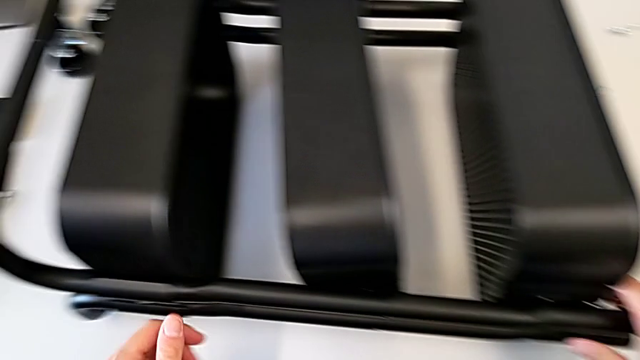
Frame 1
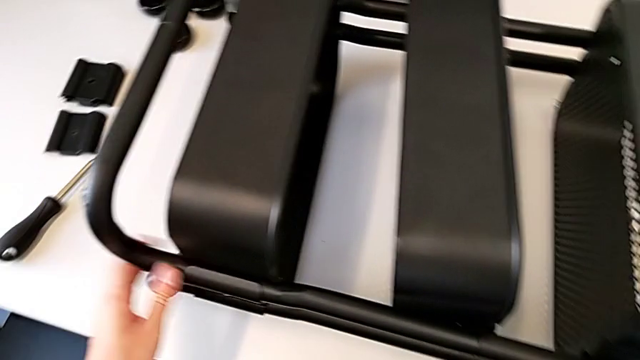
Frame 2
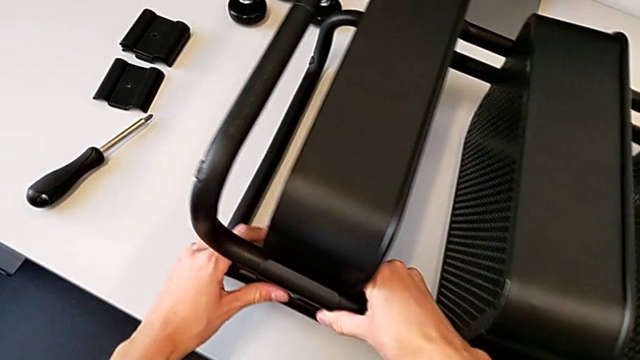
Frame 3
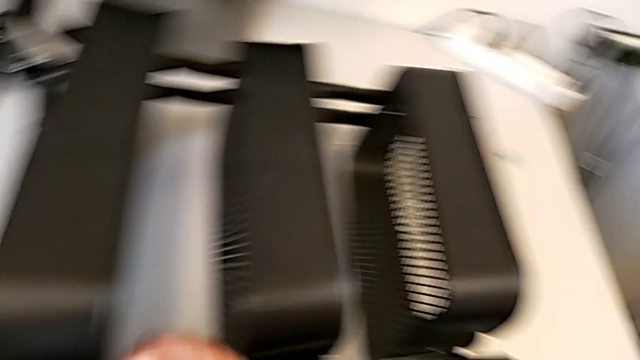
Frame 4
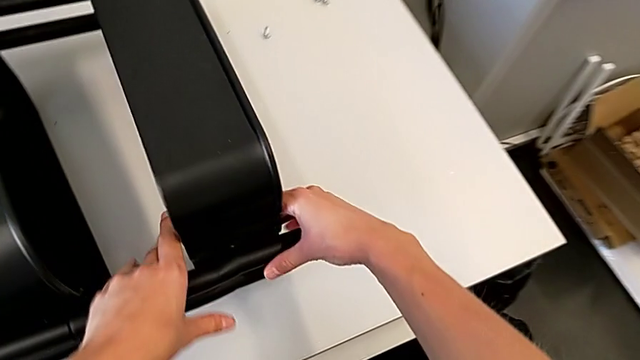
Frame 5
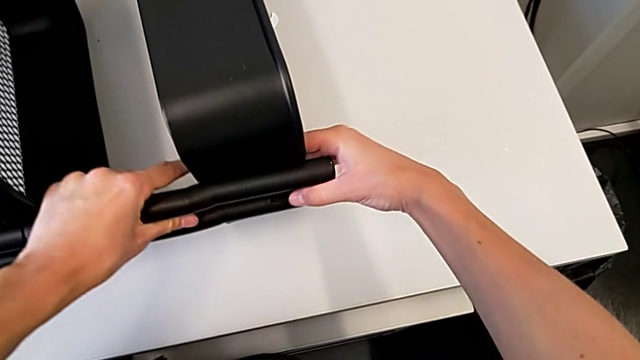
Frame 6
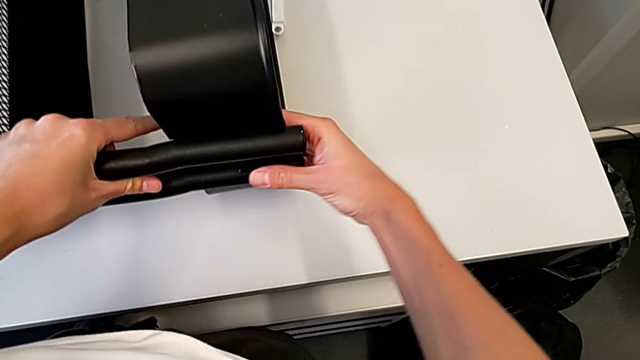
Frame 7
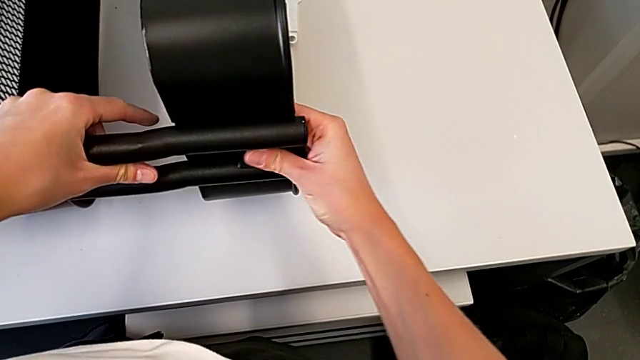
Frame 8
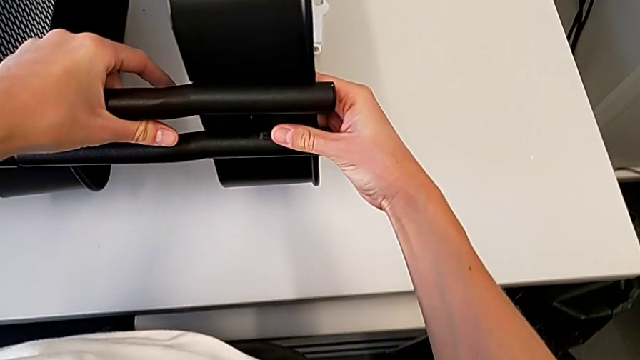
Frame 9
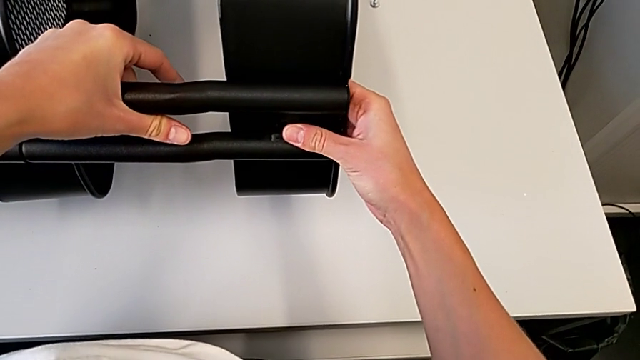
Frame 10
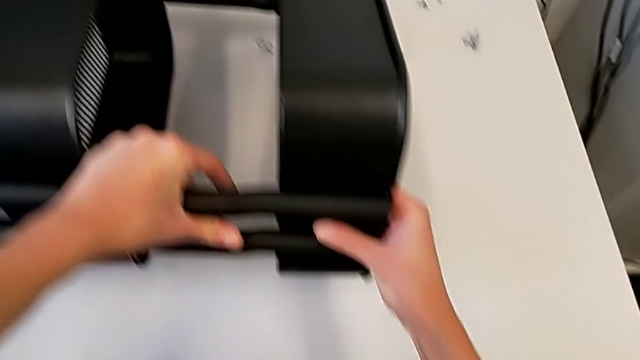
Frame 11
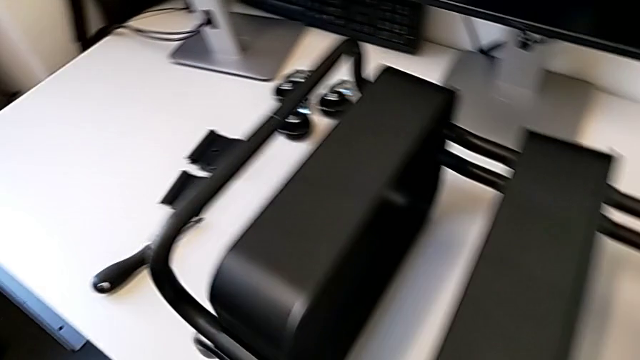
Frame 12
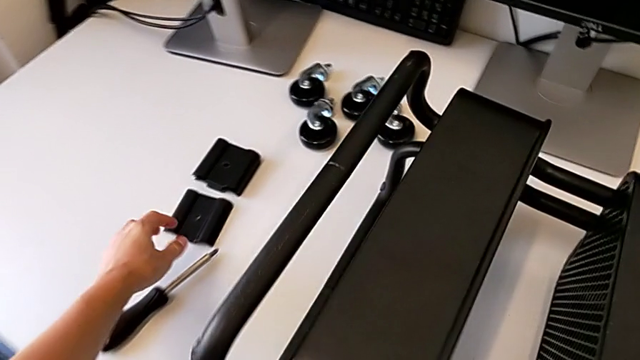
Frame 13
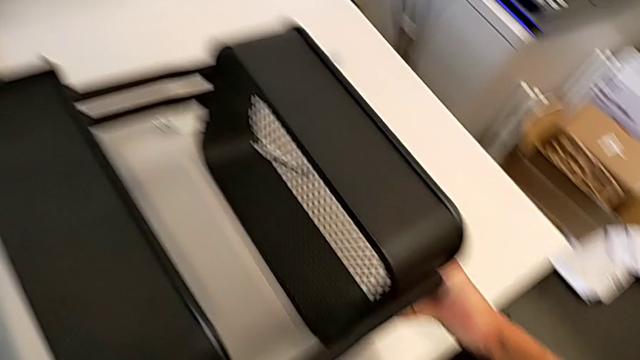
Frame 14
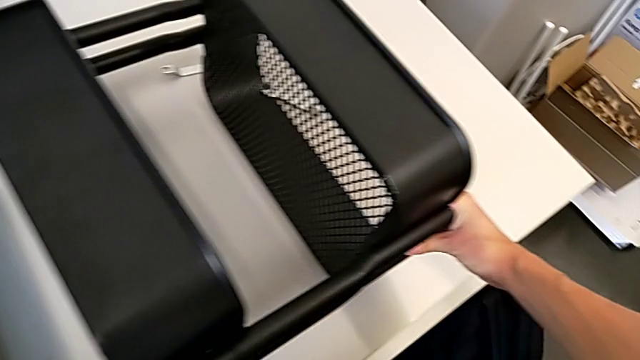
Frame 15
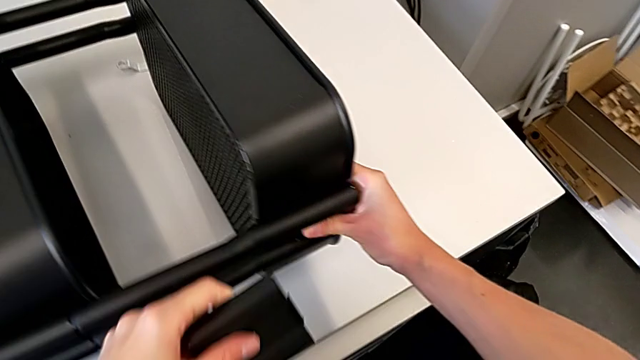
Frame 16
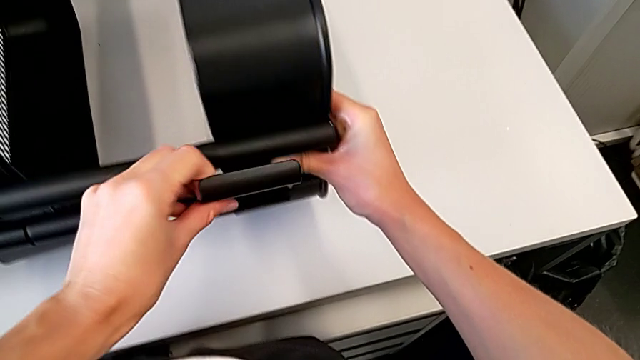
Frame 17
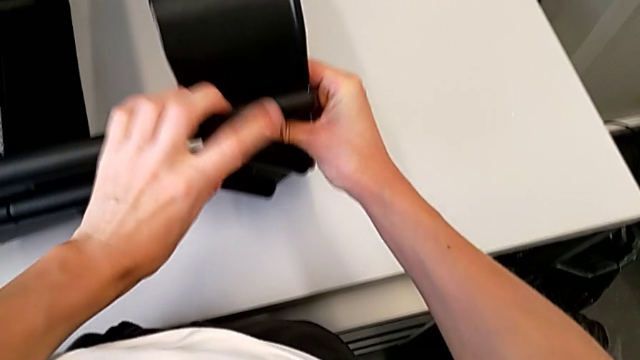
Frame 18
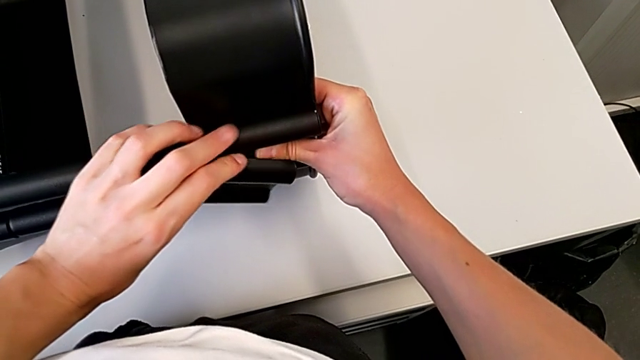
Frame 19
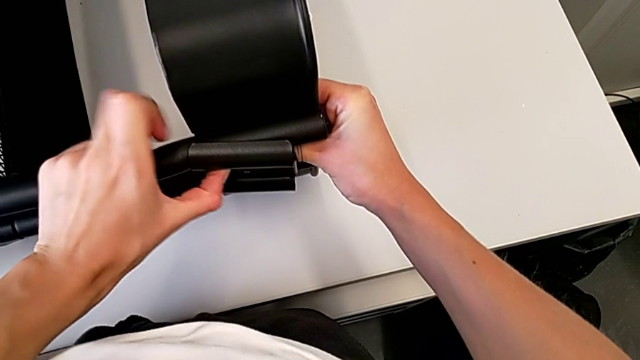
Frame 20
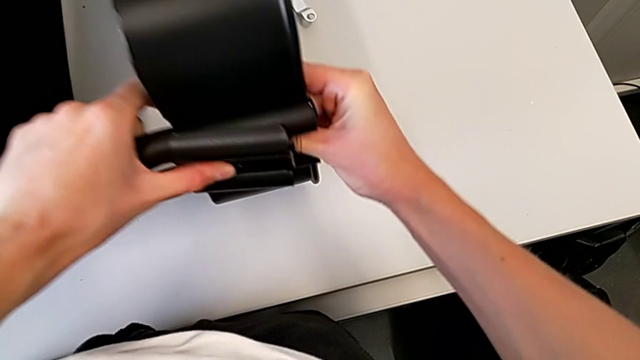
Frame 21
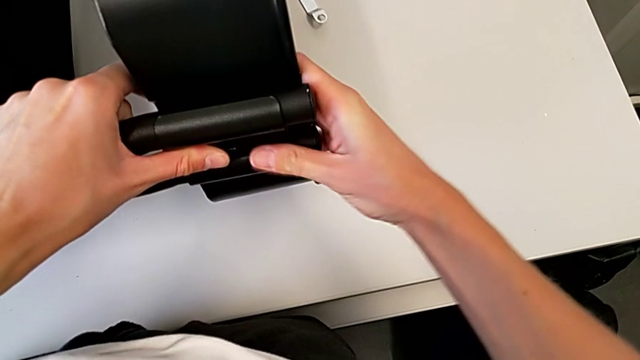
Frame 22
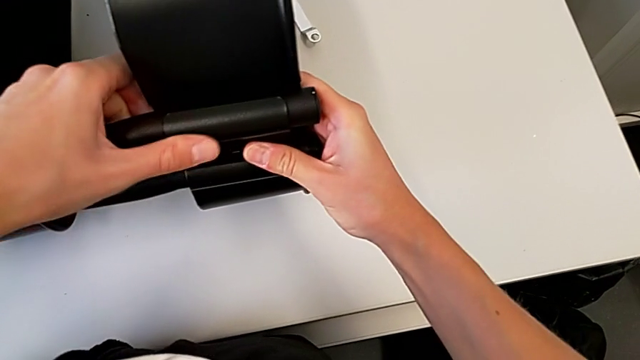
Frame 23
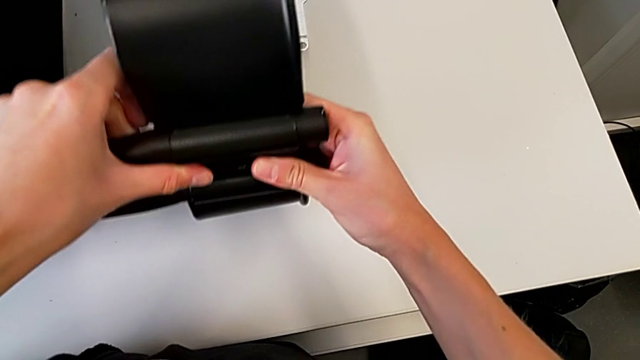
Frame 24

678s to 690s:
The camera wearer is assembling the middle and top trays. They keep wrongly aligning the grid tray, grab the third bracket and align it.

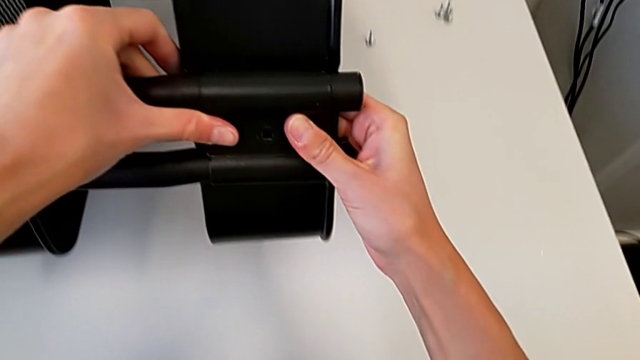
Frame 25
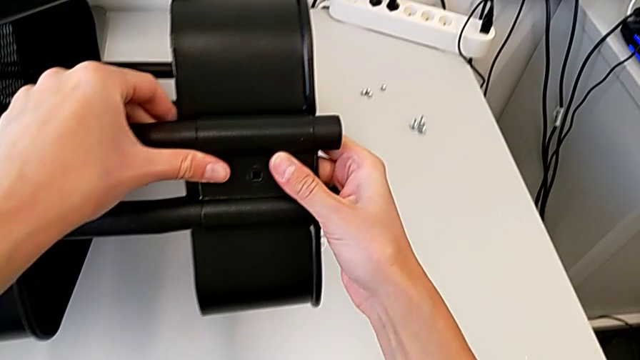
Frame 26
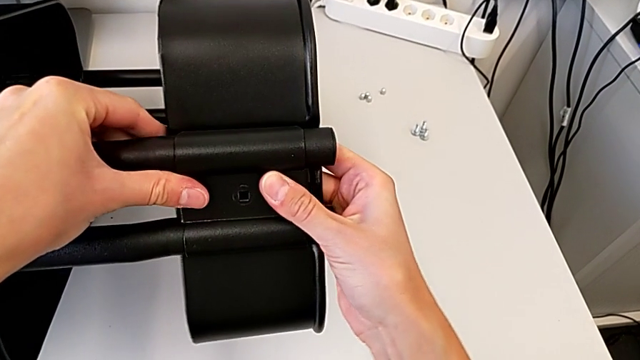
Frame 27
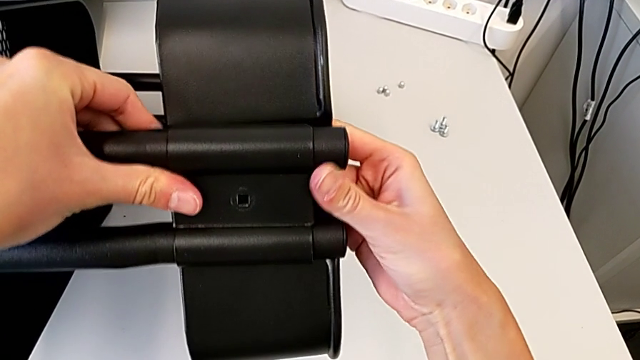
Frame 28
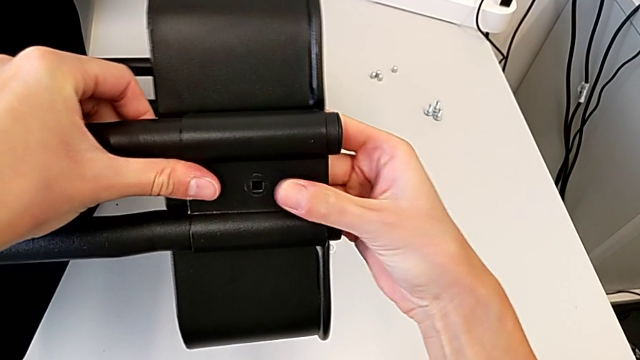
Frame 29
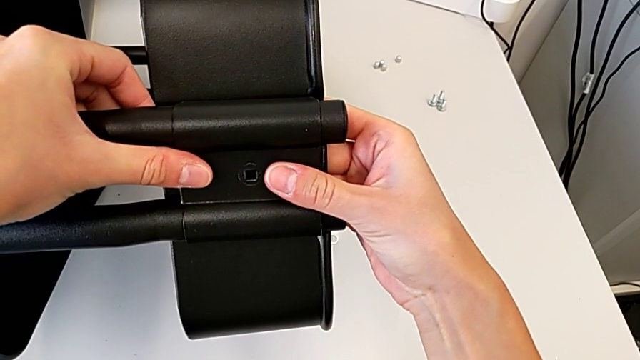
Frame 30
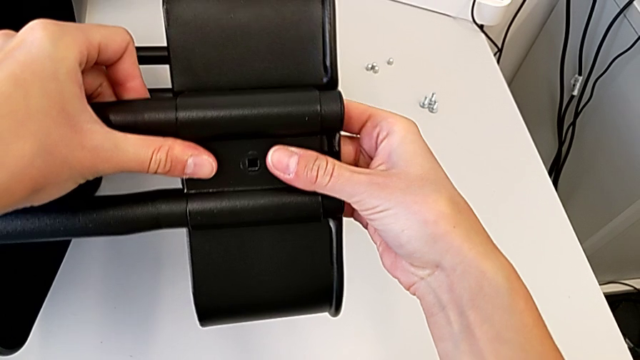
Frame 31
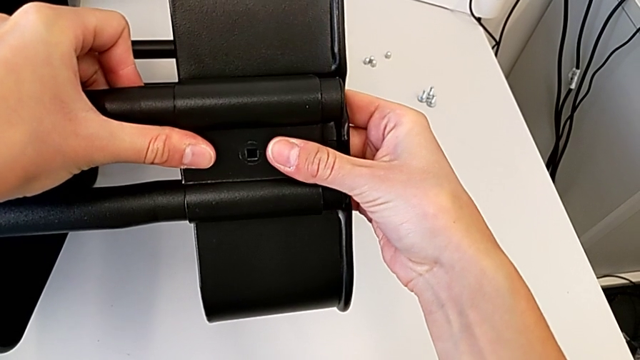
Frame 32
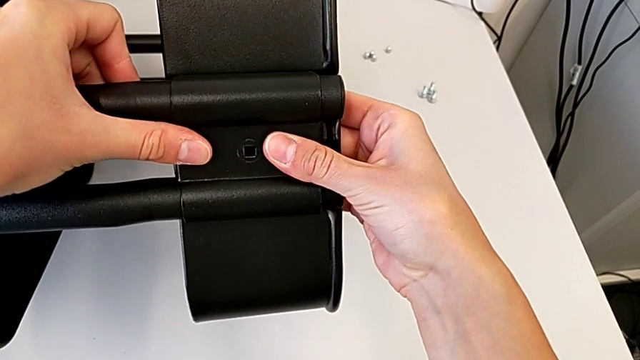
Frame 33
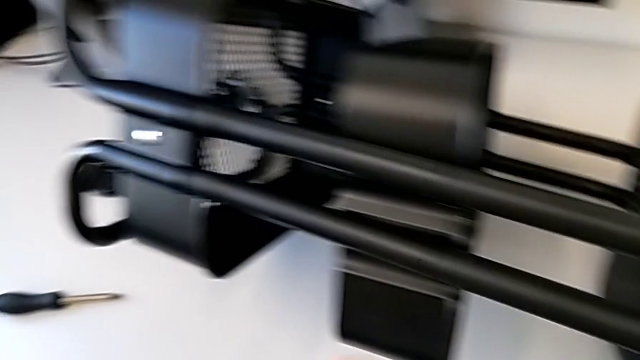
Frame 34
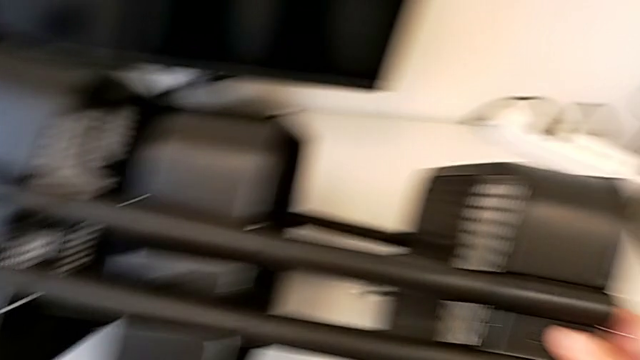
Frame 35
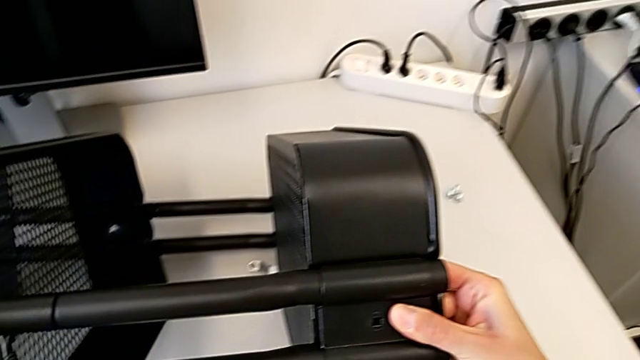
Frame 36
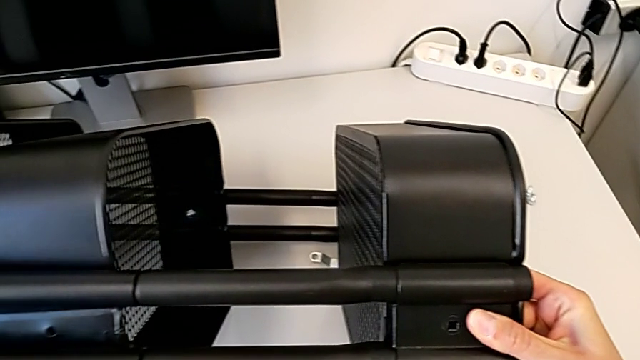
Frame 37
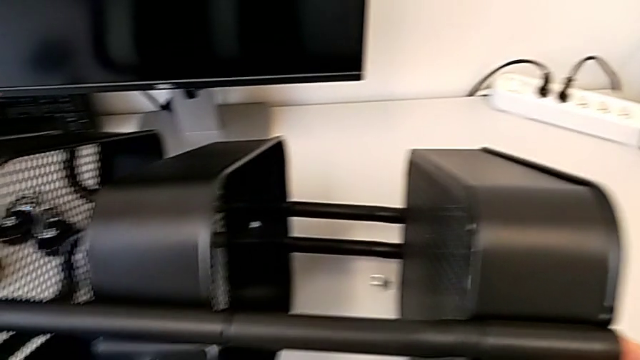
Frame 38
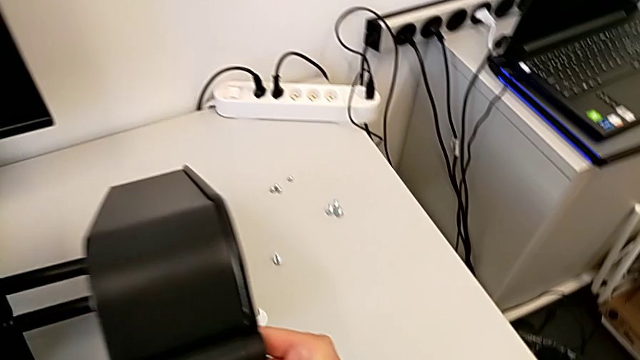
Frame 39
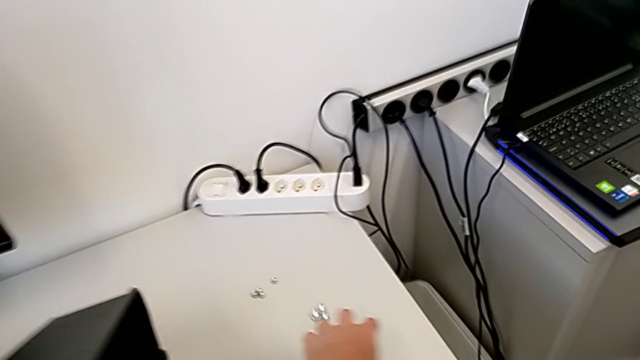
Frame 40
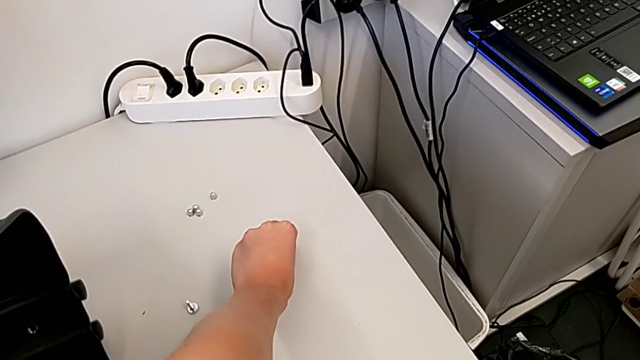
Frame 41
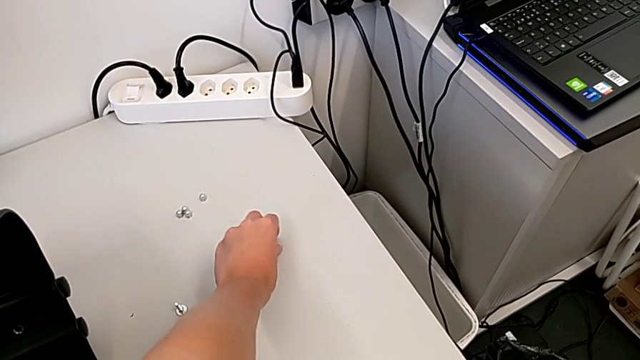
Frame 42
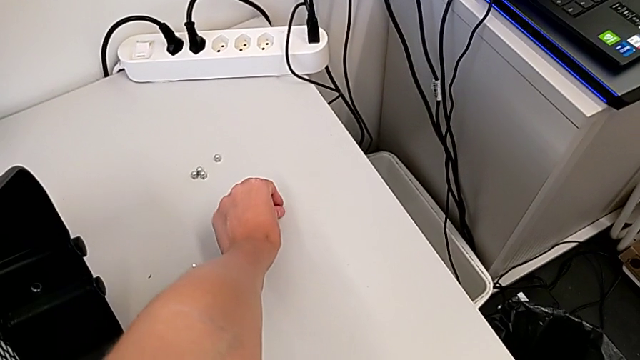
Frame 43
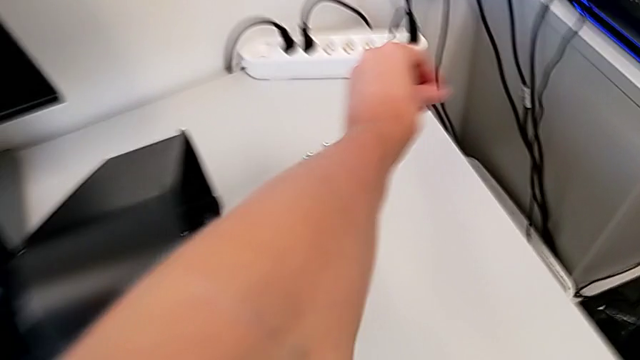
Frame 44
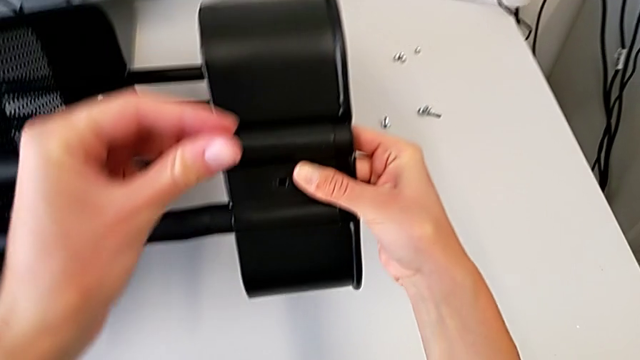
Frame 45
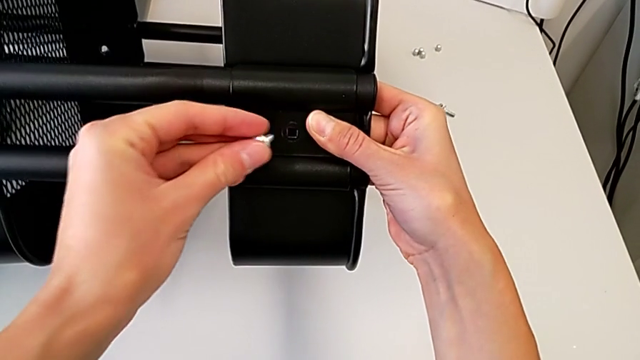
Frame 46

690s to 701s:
The camera wearer is assembling the middle and top trays. They align the third bracket and grab the hexagon cap nut.
